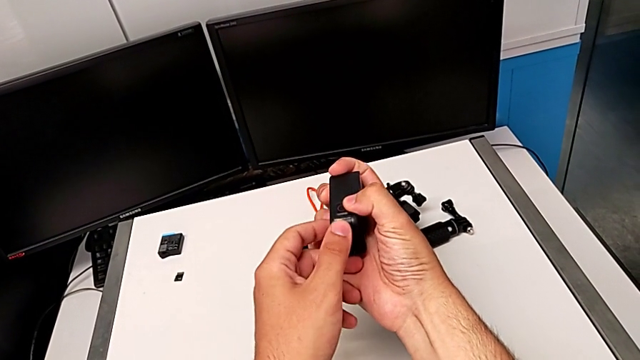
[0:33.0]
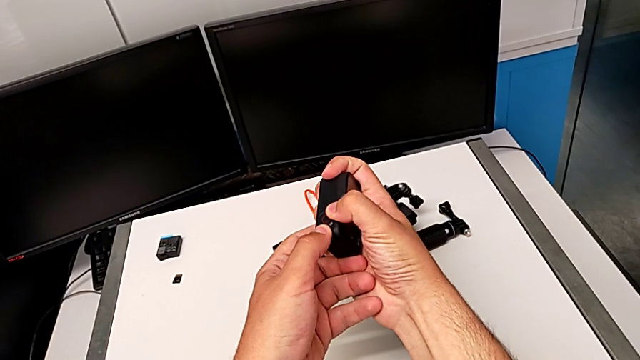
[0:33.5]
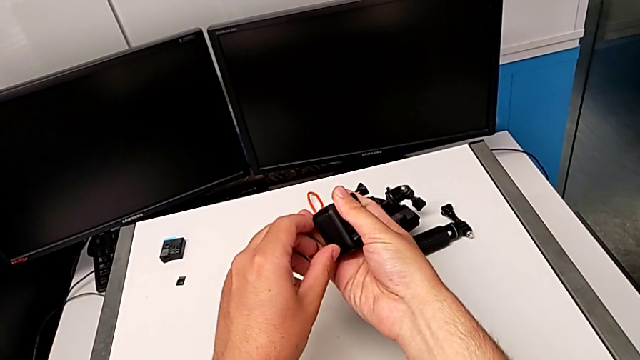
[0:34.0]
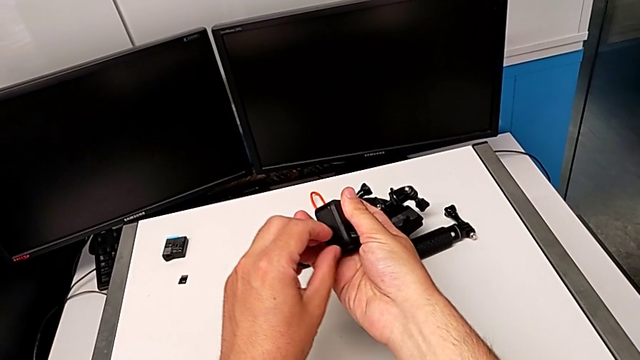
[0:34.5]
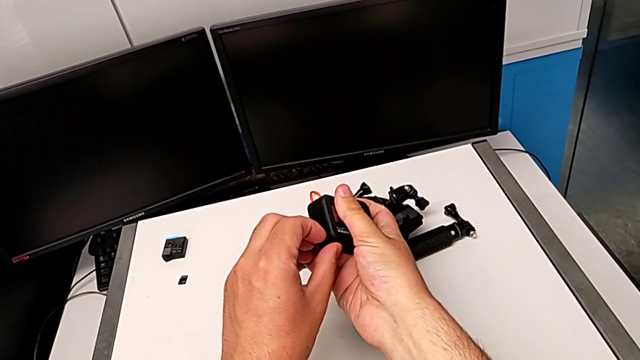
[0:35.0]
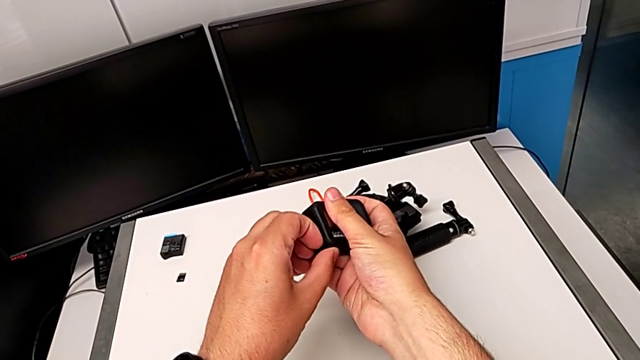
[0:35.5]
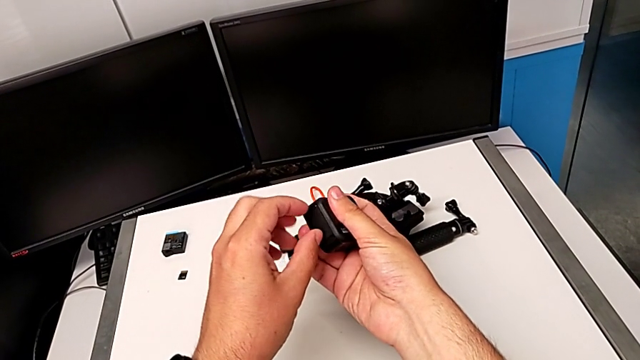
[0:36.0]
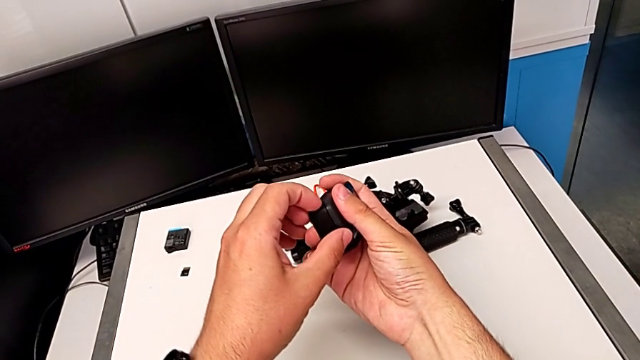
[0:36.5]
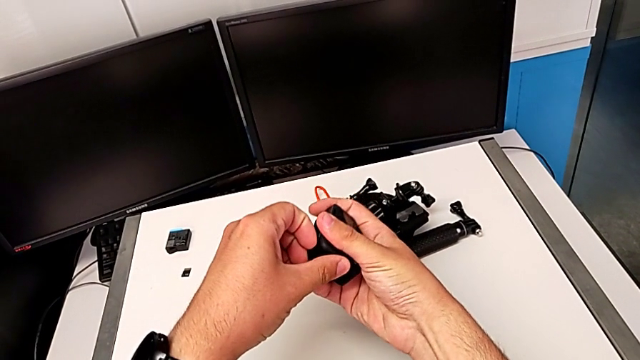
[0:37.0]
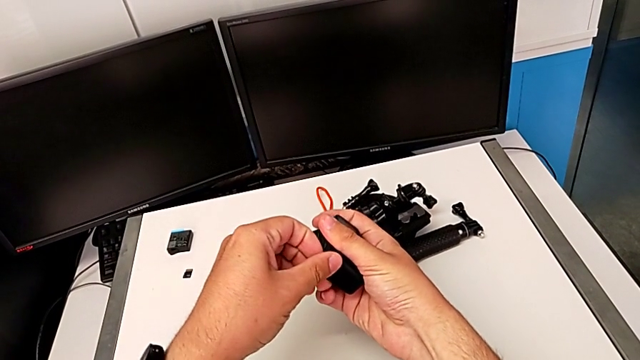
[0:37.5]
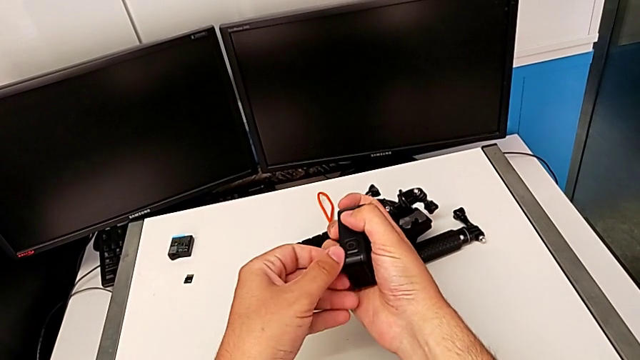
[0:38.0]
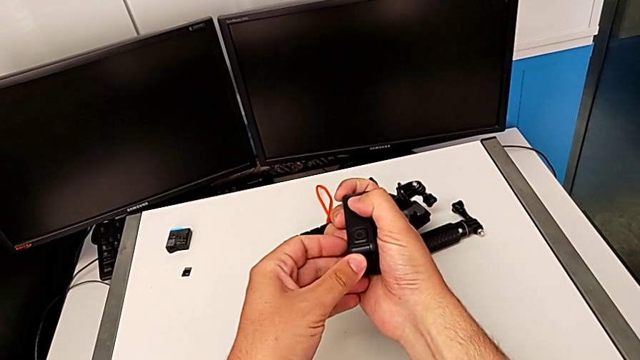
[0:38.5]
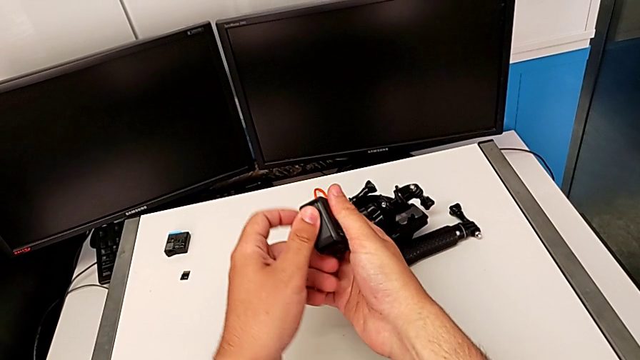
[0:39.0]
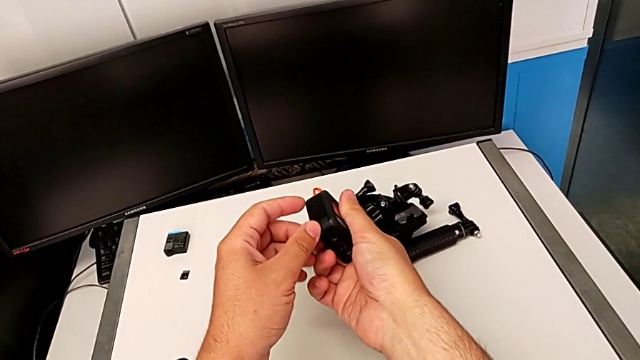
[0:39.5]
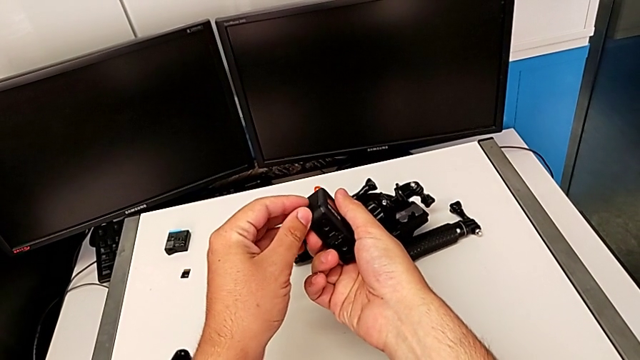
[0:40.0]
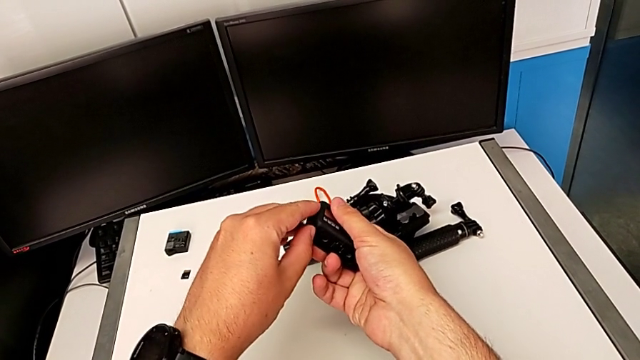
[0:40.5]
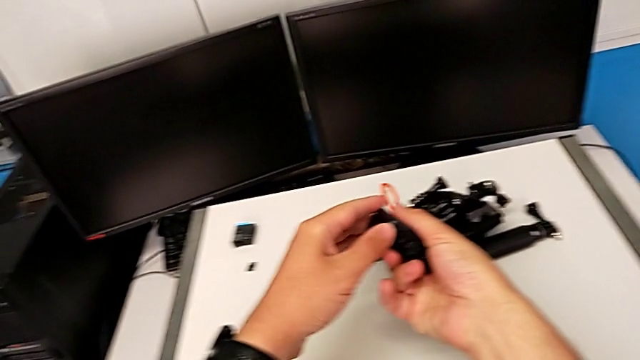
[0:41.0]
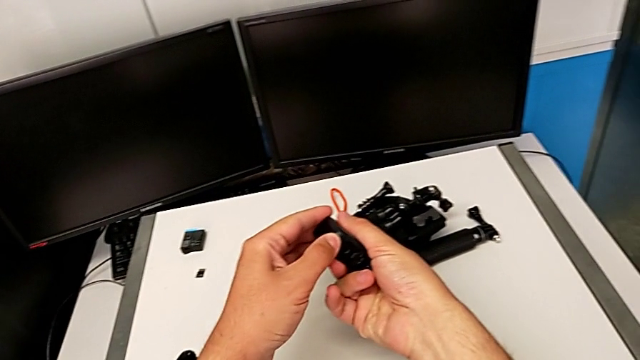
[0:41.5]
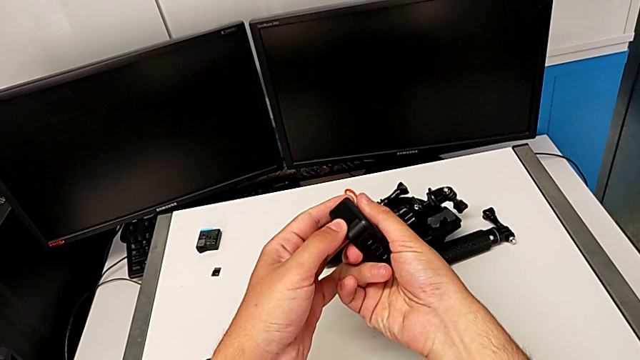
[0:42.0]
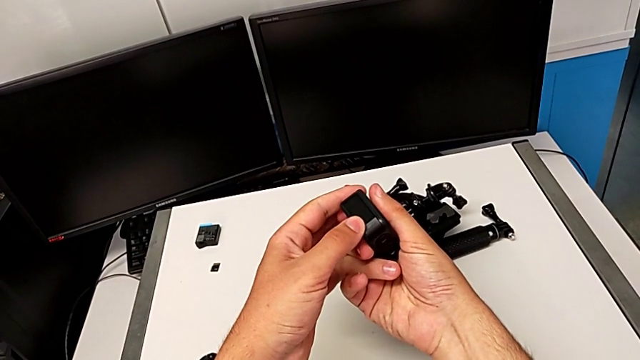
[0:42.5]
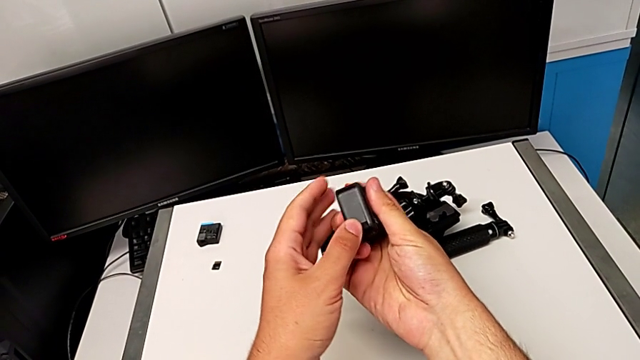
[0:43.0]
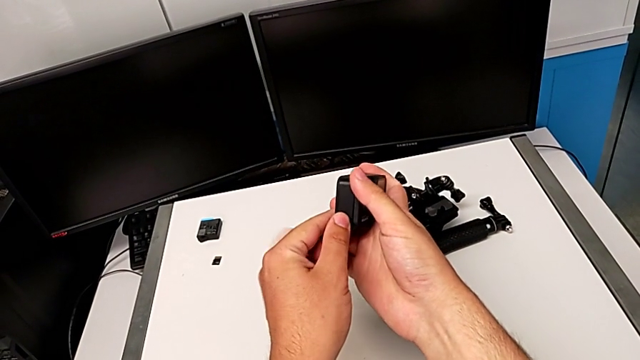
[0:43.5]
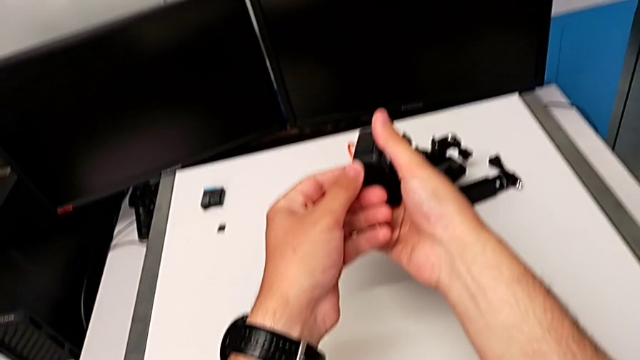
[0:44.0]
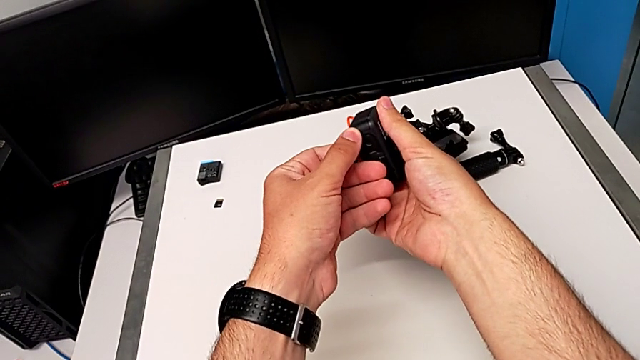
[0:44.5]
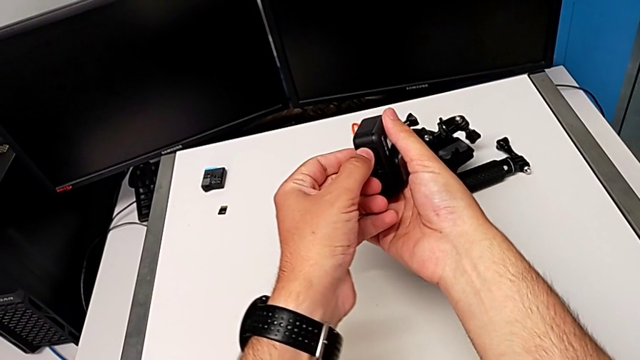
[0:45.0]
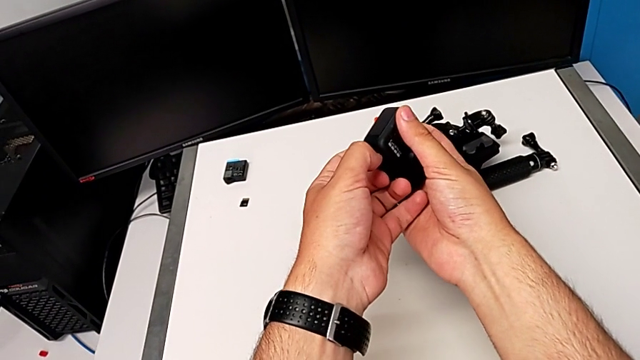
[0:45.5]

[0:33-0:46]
The camera wearer is changing the battery for the GoPro. They keep wrongly opening the battery door from top to bottom and inspect it.

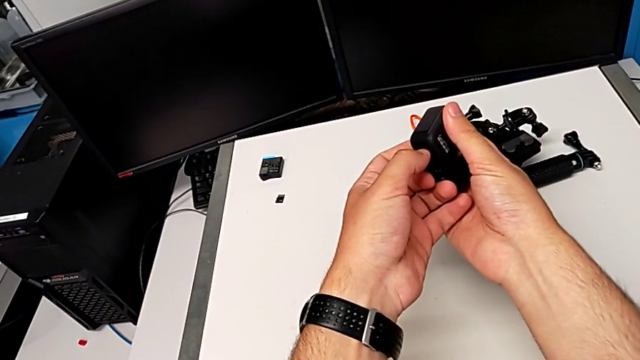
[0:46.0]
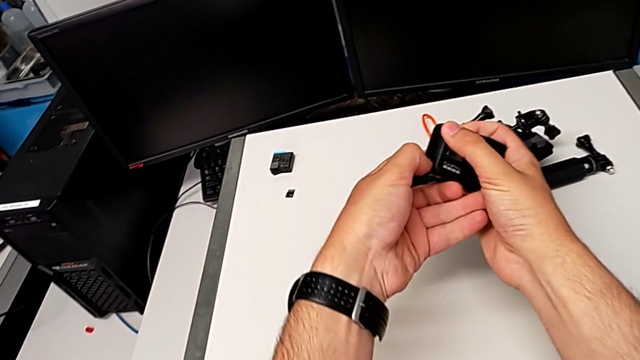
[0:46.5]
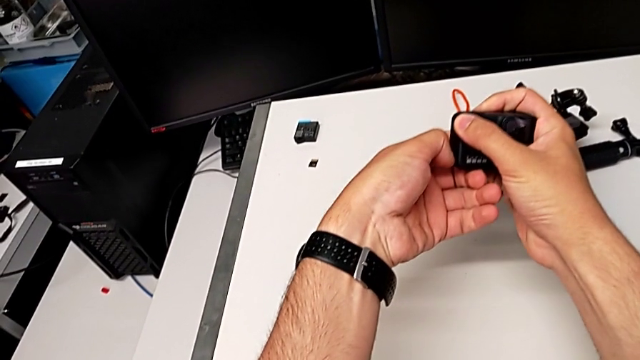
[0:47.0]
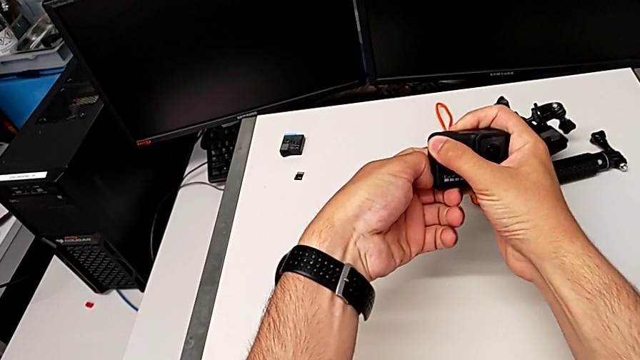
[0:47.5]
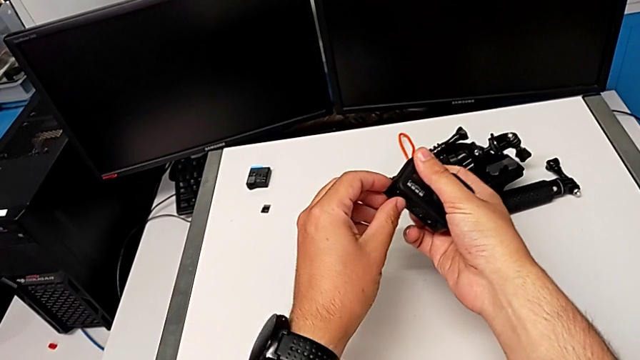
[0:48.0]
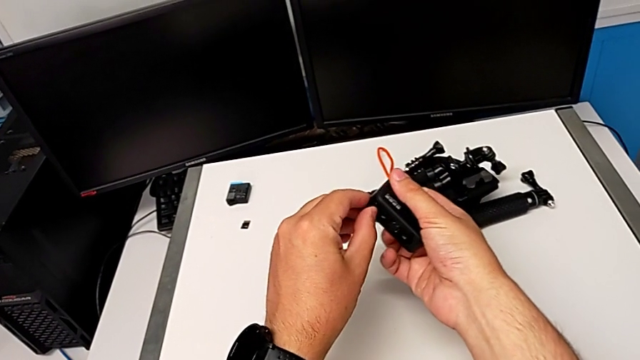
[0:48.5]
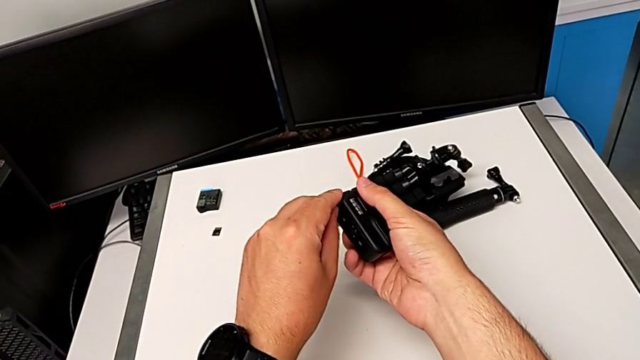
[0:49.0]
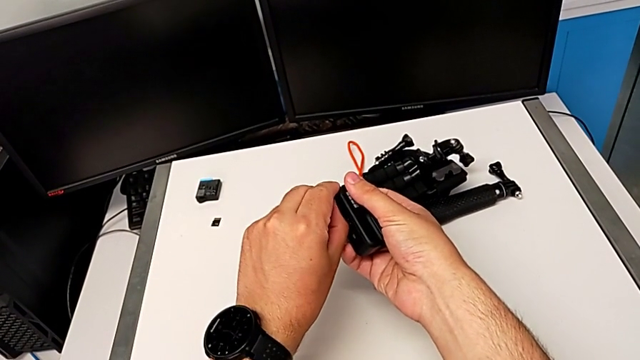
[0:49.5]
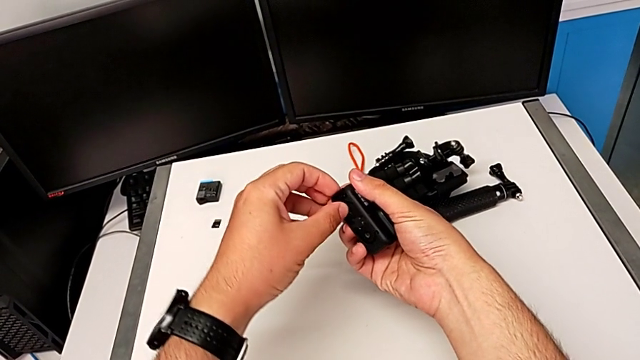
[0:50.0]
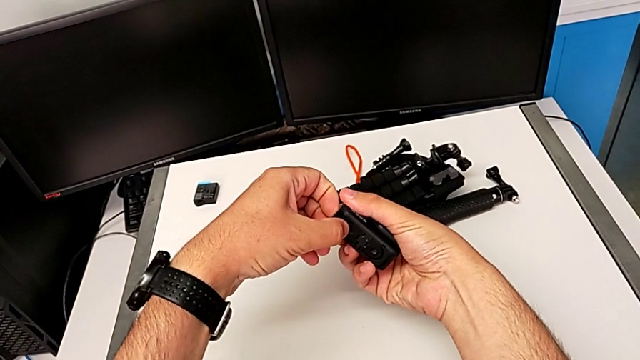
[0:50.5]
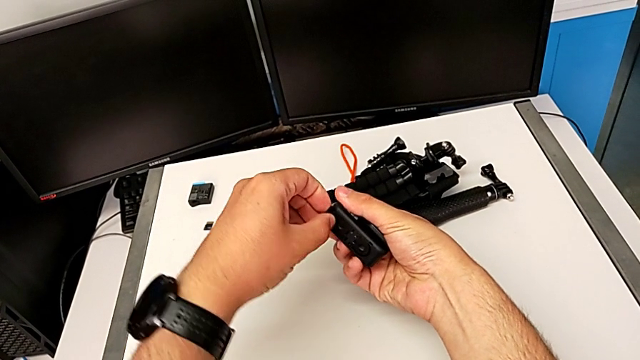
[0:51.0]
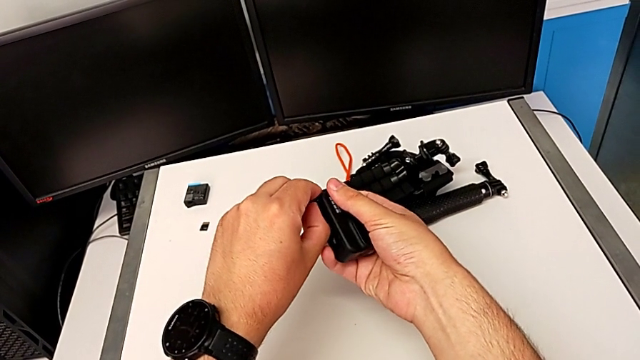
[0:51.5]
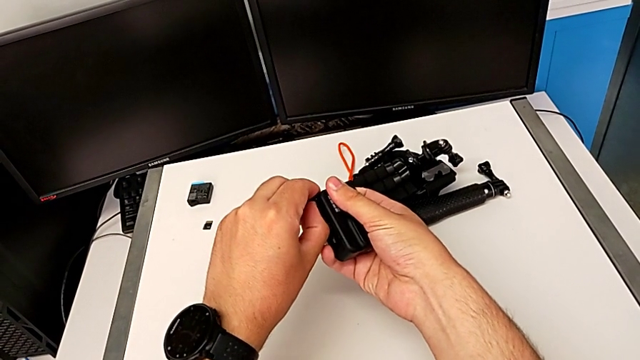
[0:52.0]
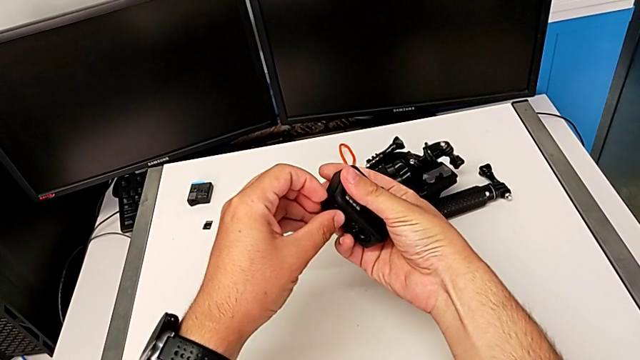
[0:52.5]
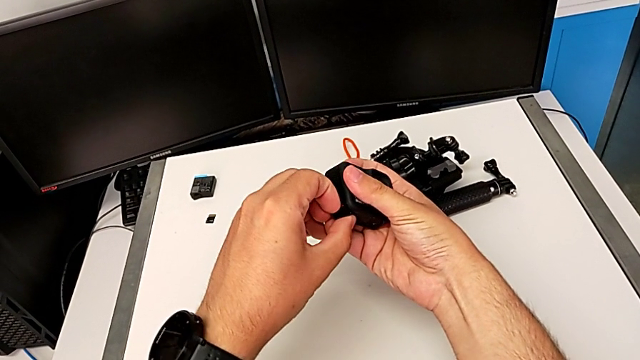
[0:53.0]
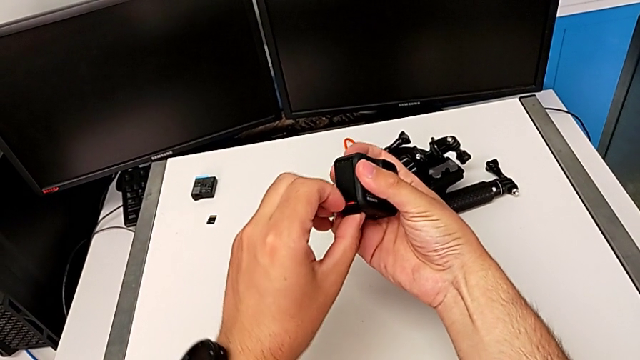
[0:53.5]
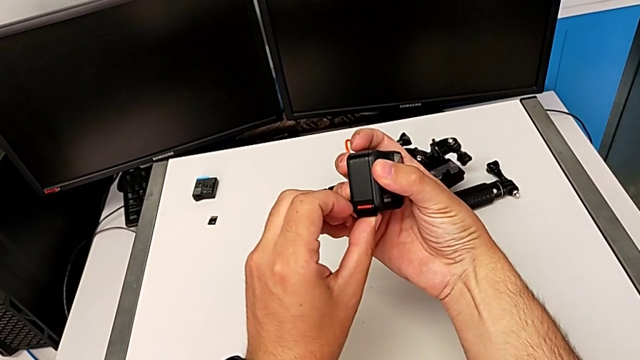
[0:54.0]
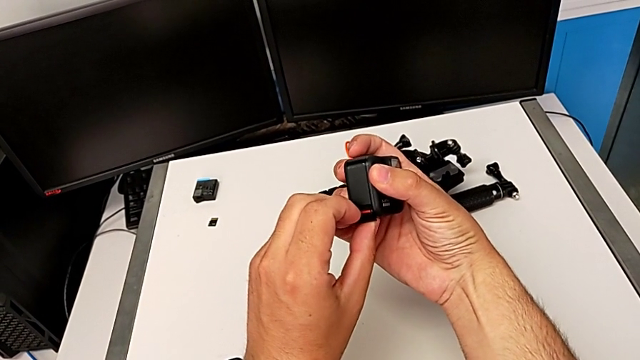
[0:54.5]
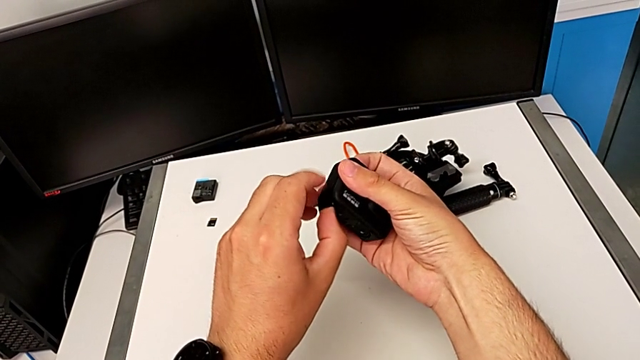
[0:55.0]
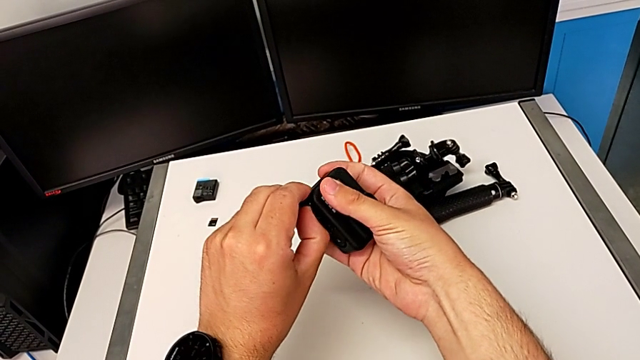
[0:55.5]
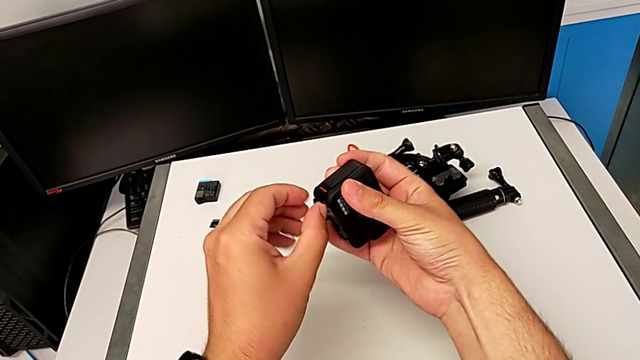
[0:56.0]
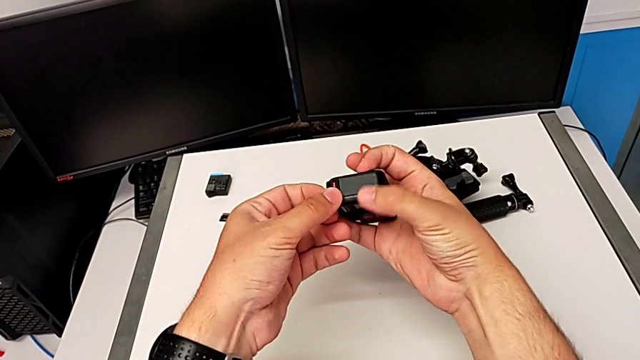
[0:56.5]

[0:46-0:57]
The camera wearer is changing the battery for the GoPro. They begin to open the GoPro.
